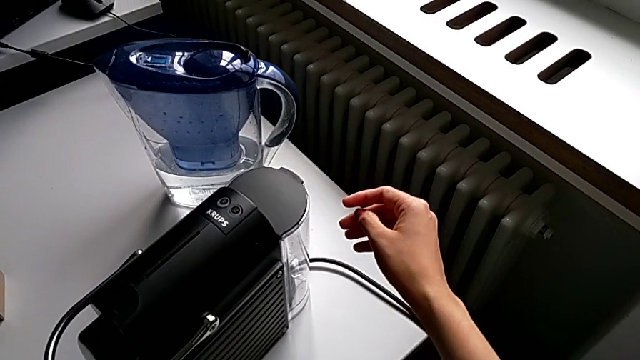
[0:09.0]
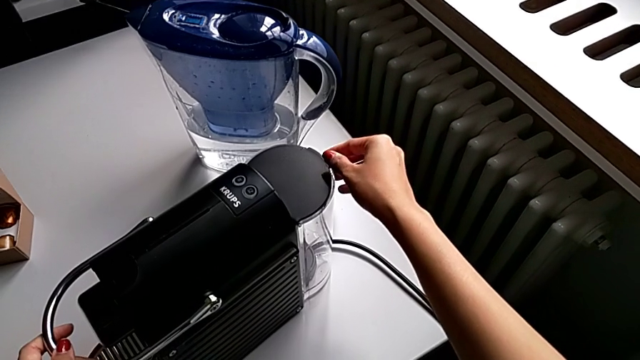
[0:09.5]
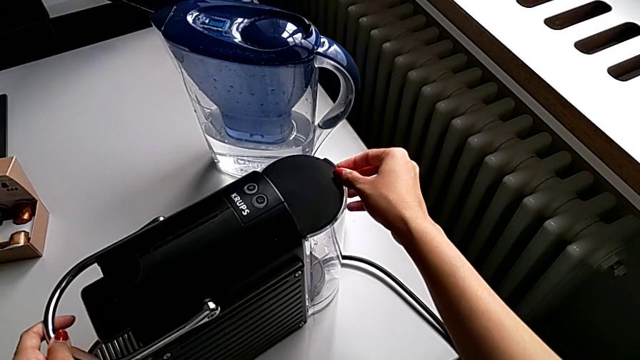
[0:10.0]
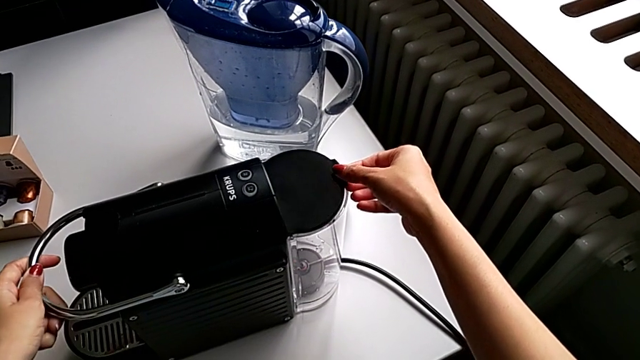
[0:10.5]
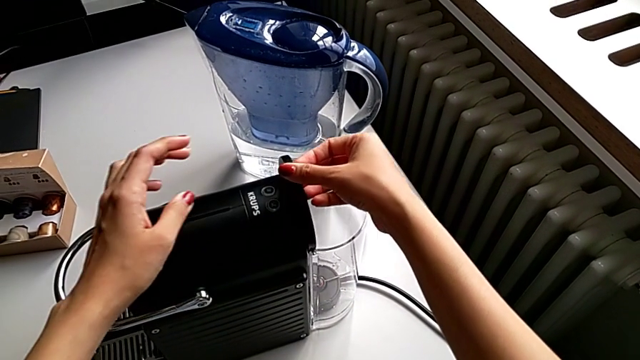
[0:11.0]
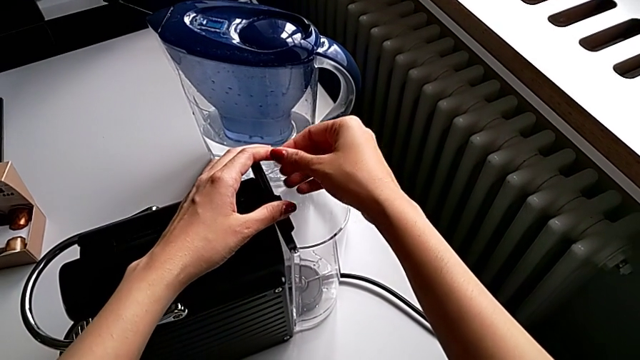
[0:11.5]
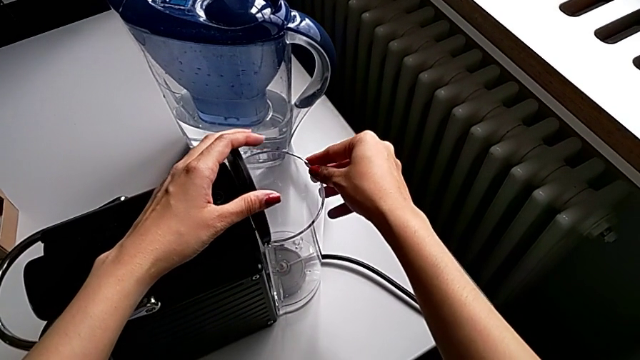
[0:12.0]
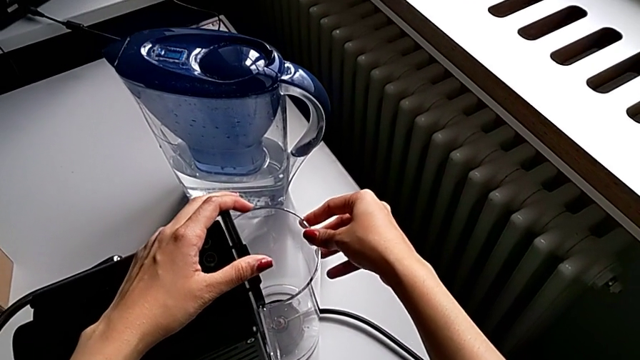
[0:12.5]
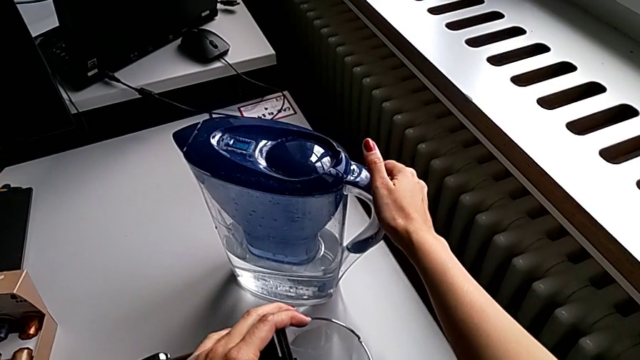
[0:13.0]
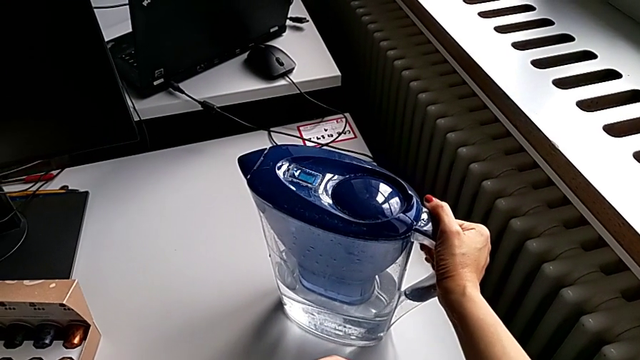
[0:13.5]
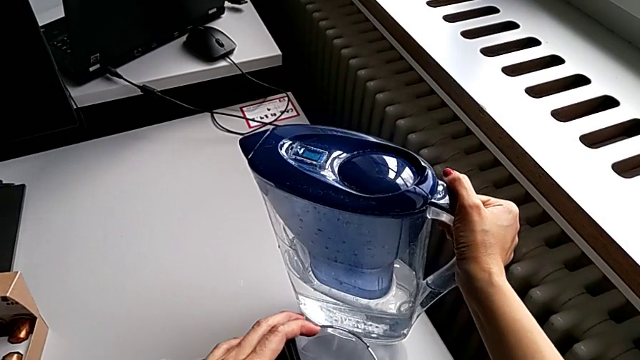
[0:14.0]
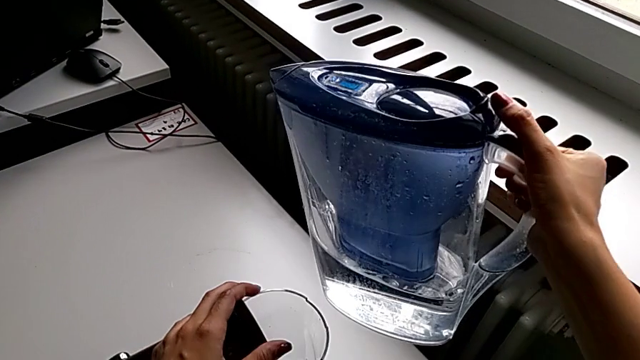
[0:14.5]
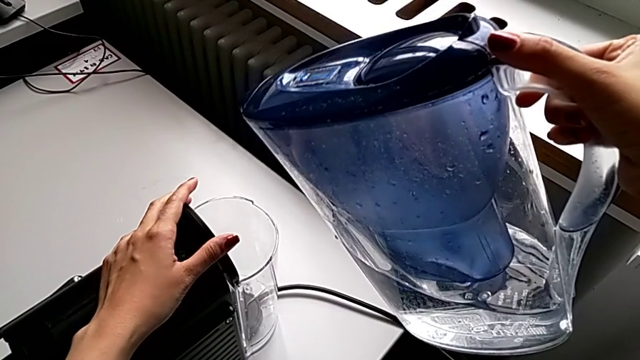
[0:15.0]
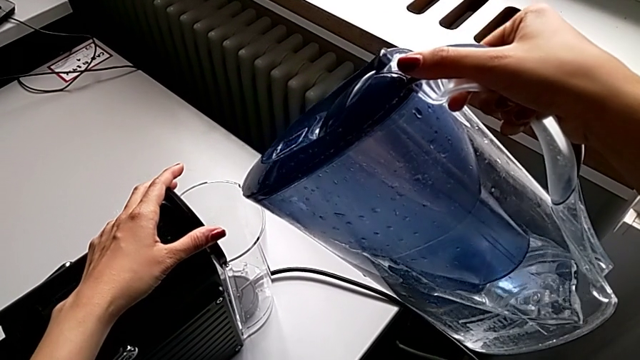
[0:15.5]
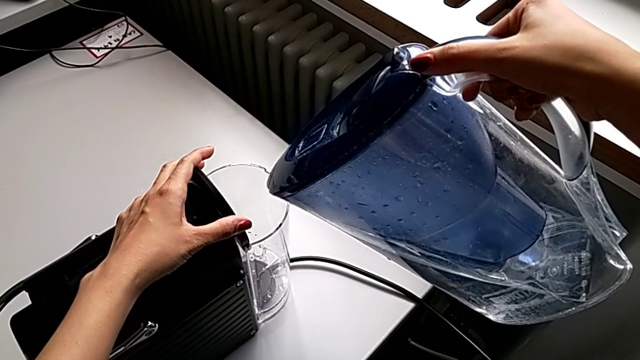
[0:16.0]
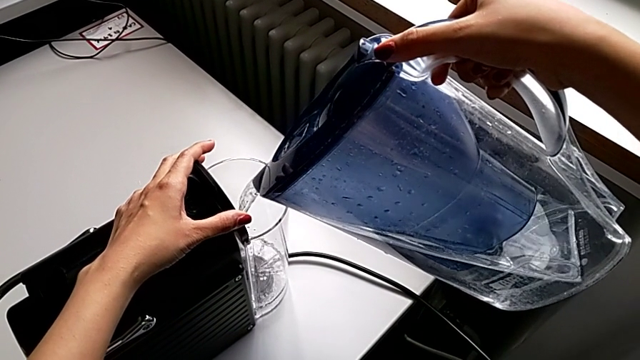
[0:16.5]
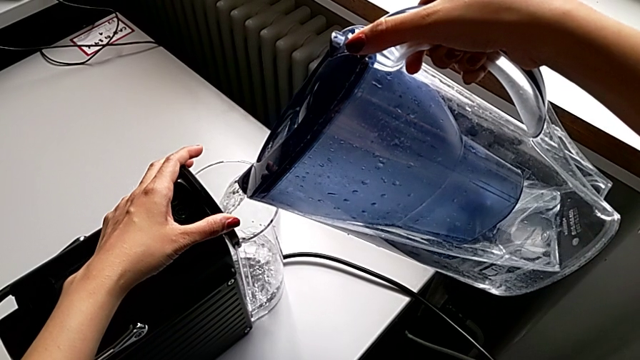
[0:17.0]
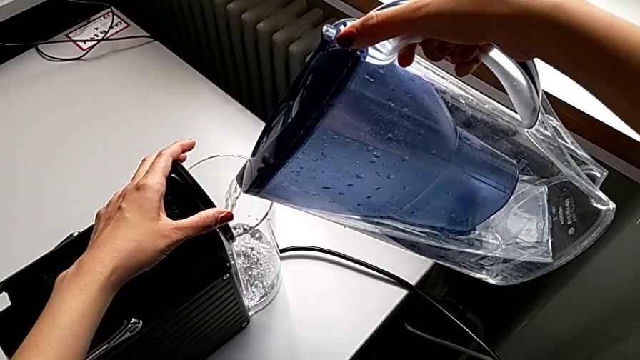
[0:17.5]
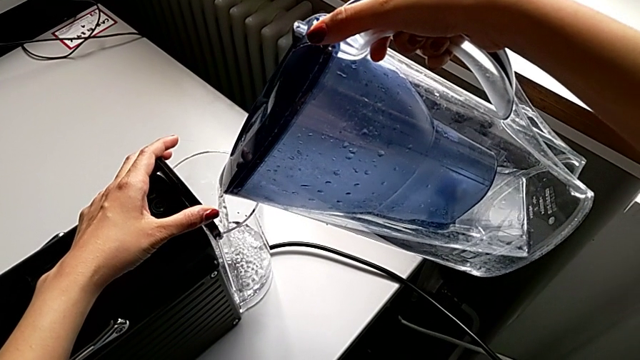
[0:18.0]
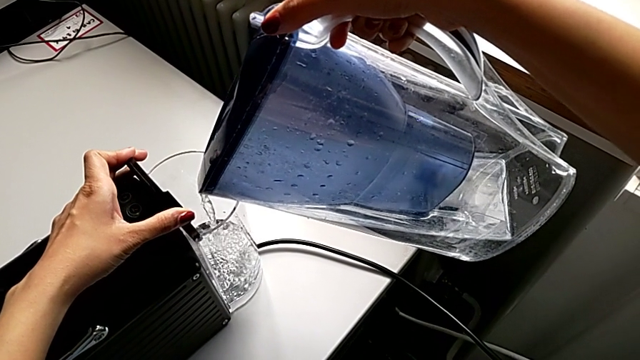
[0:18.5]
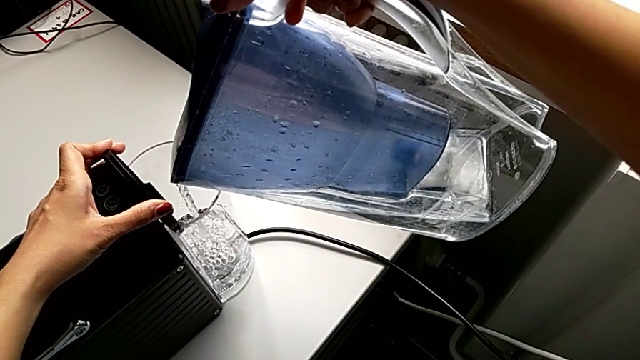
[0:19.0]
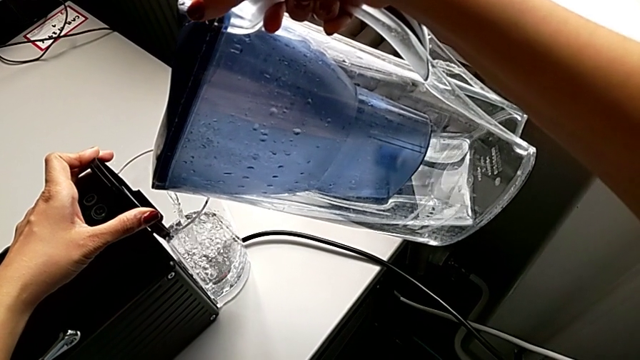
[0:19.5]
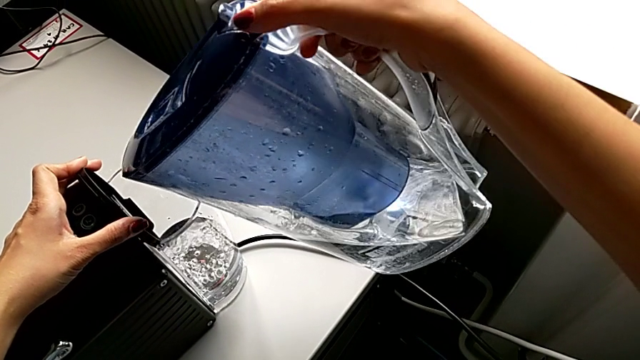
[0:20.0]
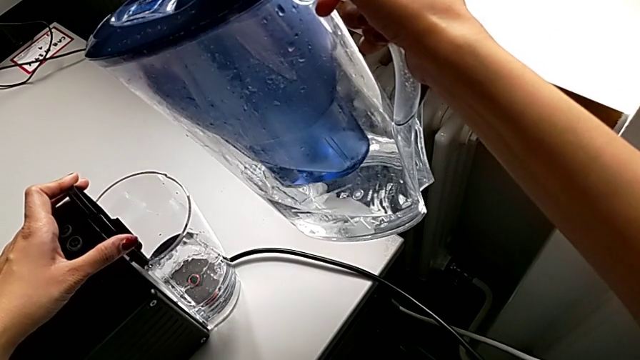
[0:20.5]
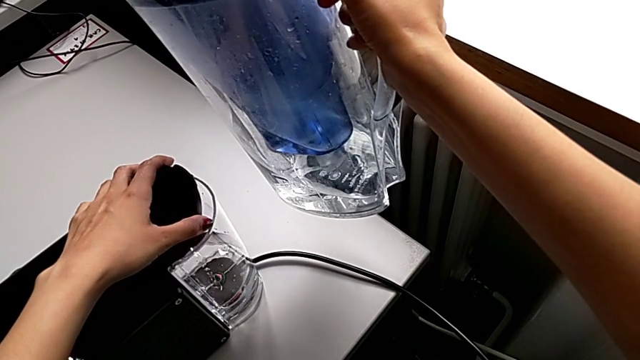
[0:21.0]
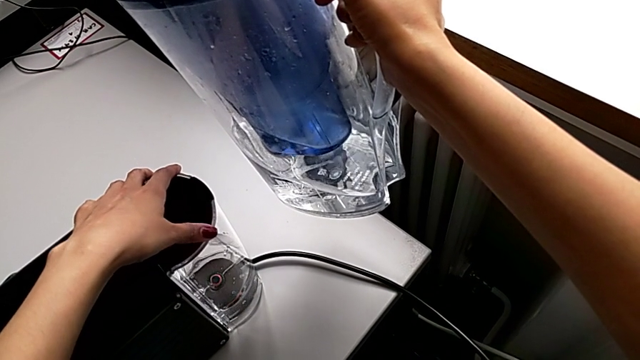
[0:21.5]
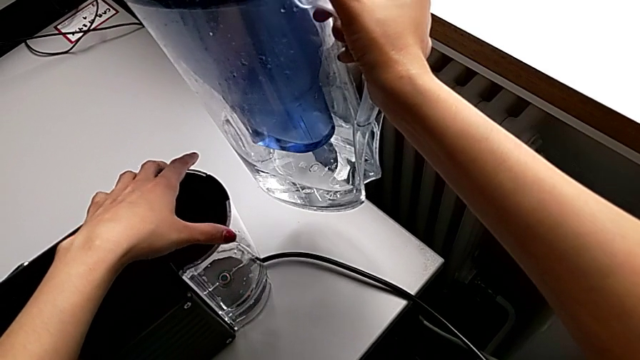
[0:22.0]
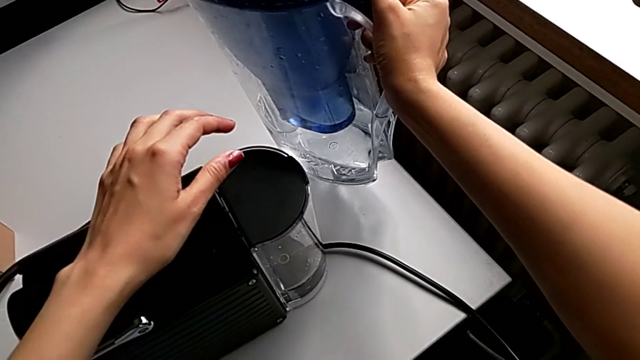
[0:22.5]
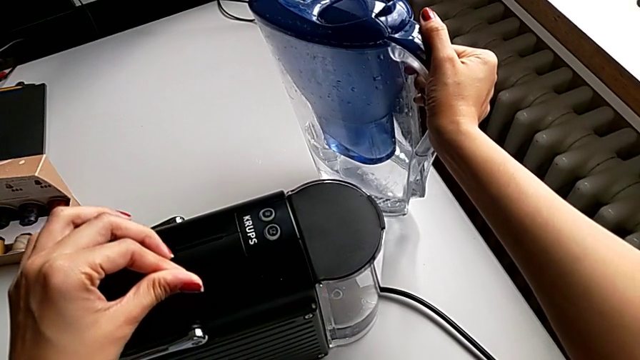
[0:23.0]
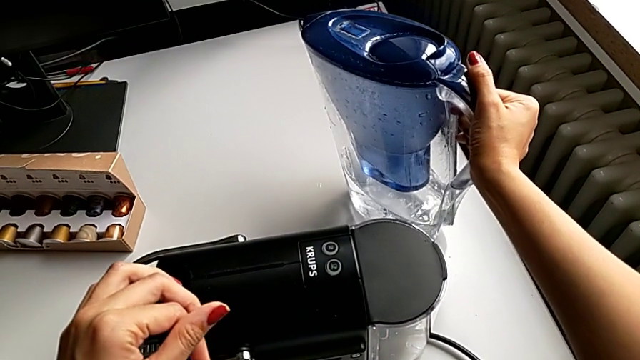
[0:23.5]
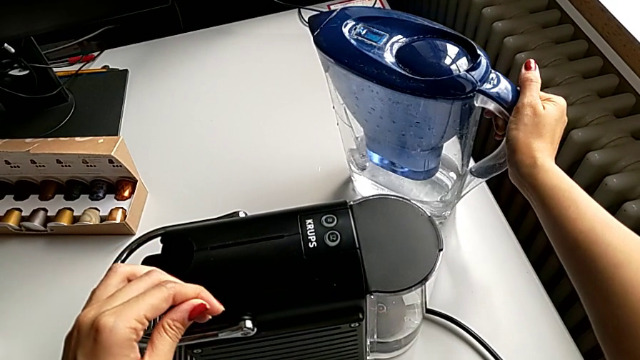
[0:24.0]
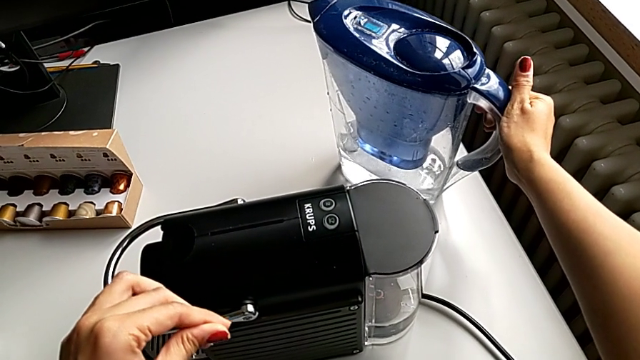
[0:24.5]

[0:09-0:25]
The camera wearer adds water to the espresso machine. They open the lid, lift the water kettle, load the water, close the cover and place the water kettle.

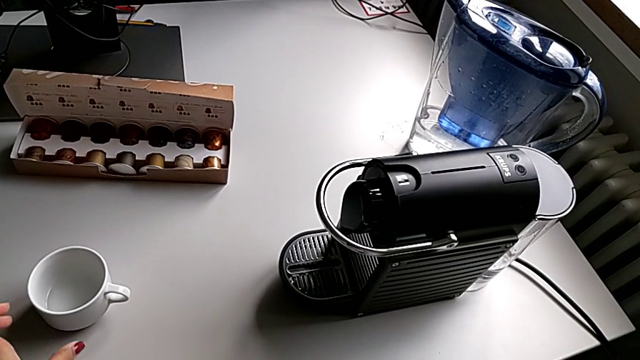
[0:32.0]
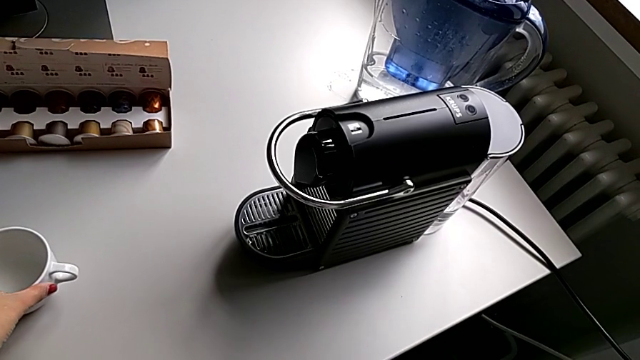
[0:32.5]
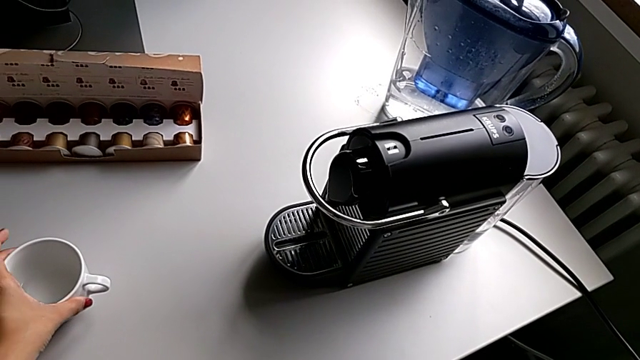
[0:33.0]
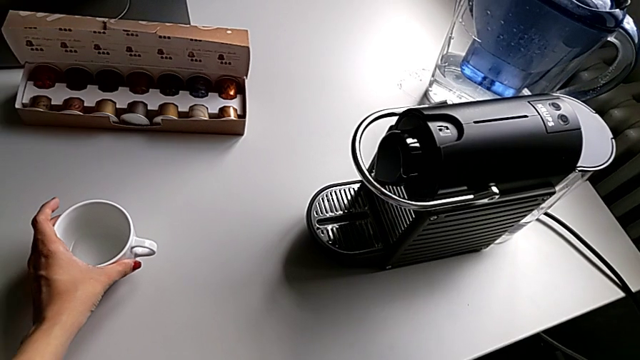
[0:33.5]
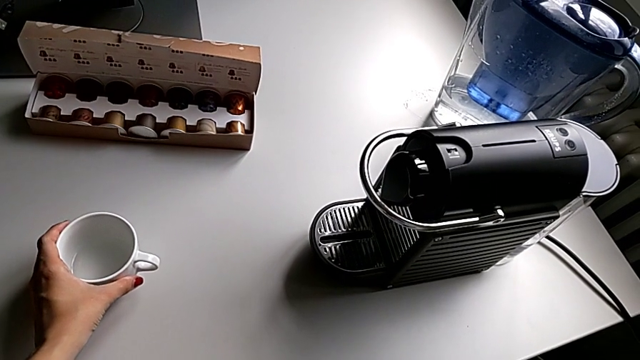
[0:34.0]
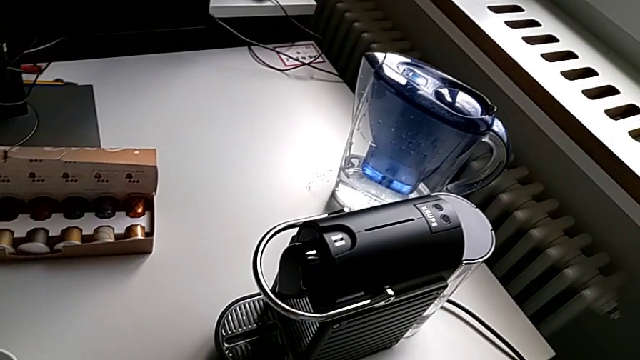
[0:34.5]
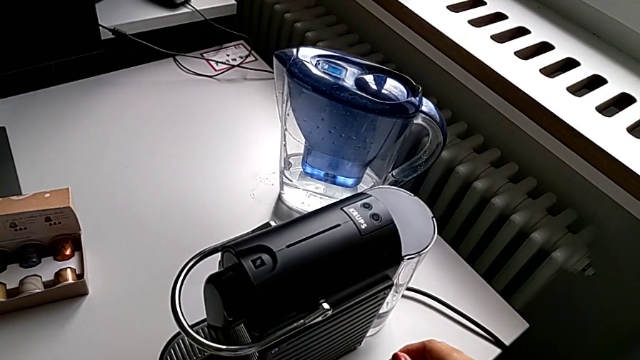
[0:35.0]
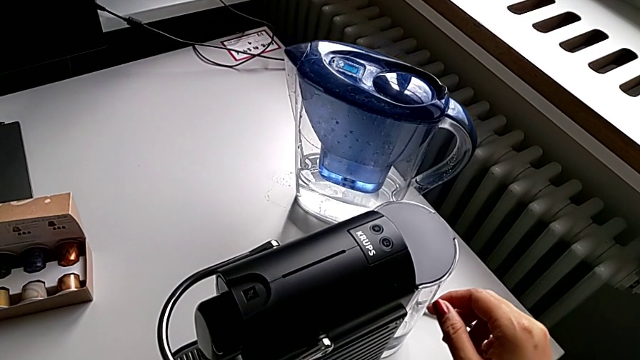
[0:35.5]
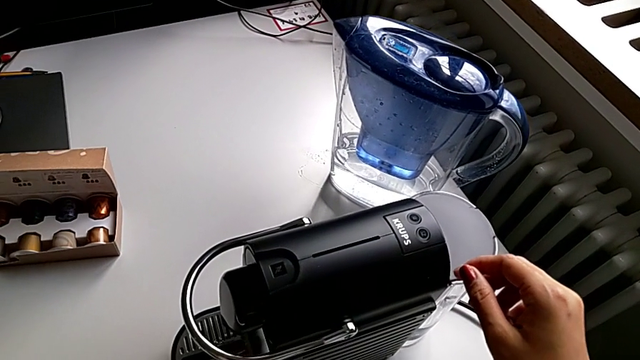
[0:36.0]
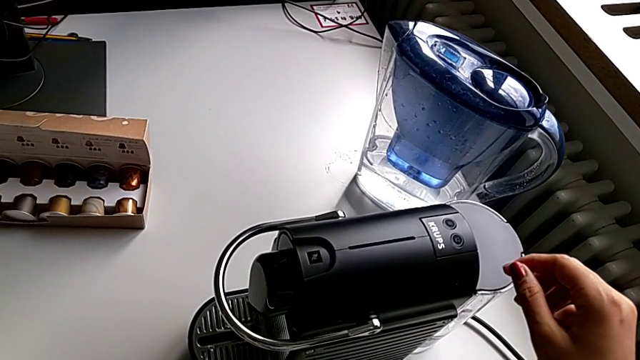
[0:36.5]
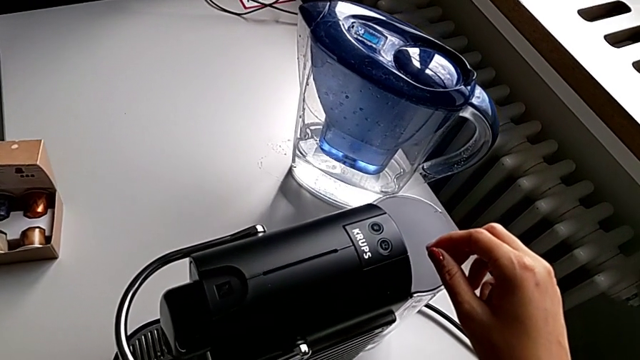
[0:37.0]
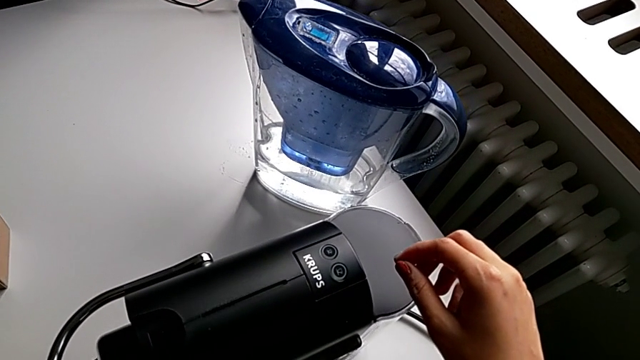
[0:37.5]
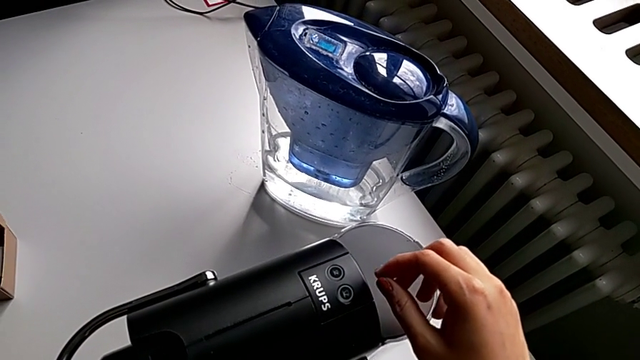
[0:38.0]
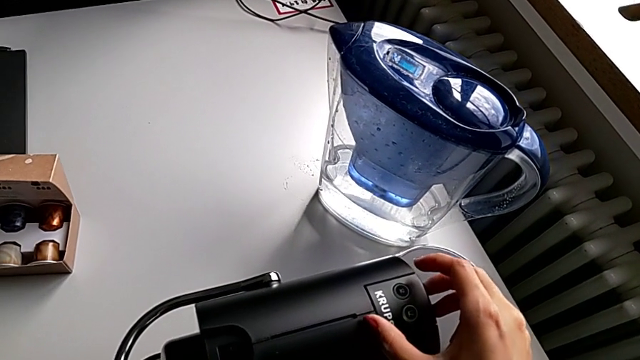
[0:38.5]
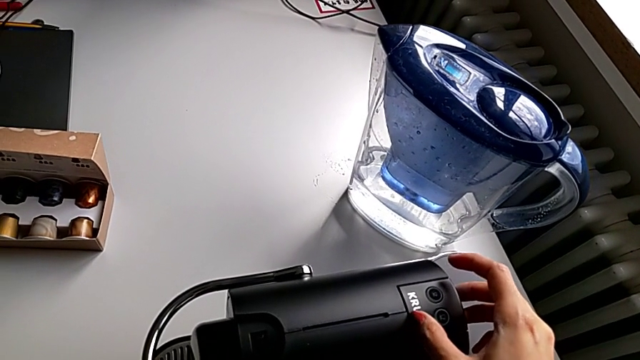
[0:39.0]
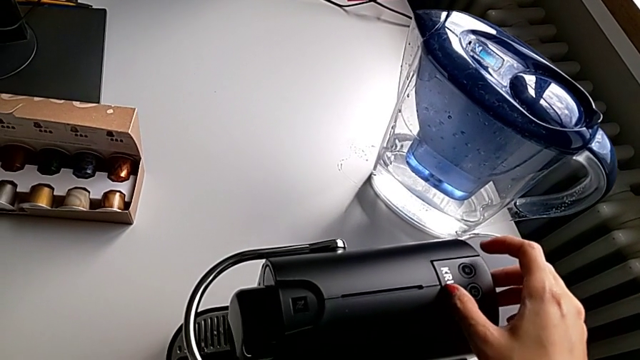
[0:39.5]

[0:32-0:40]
The camera wearer is making a cup of coffee. They touch the capsule coffee machine.
